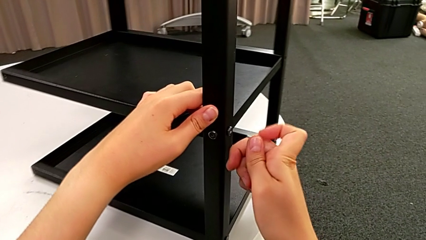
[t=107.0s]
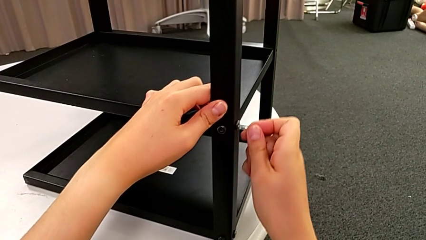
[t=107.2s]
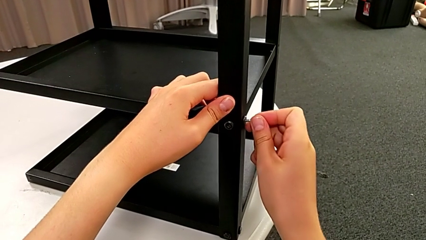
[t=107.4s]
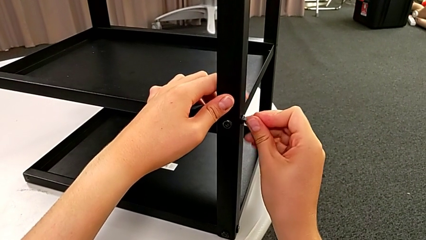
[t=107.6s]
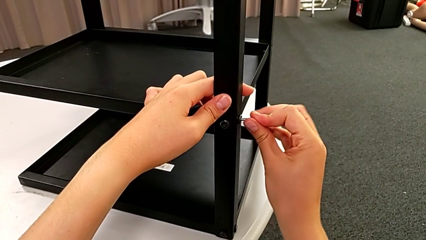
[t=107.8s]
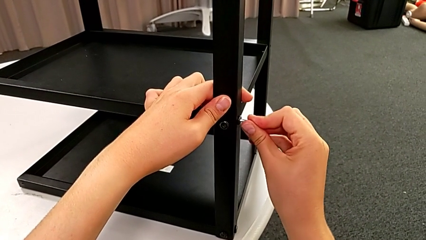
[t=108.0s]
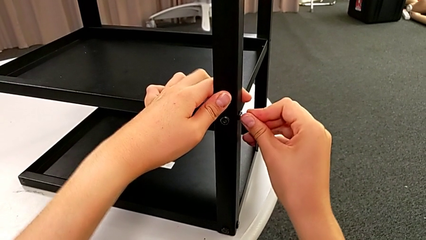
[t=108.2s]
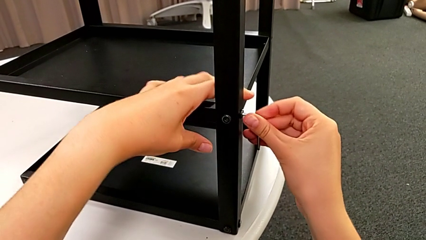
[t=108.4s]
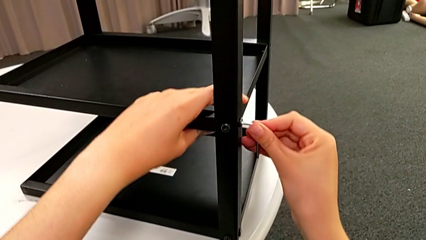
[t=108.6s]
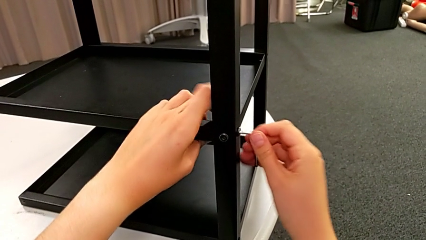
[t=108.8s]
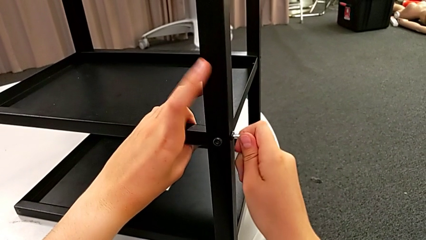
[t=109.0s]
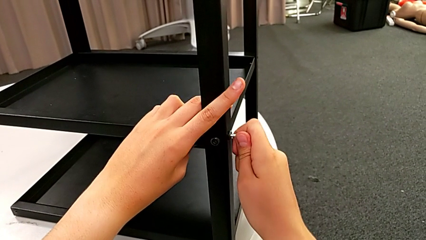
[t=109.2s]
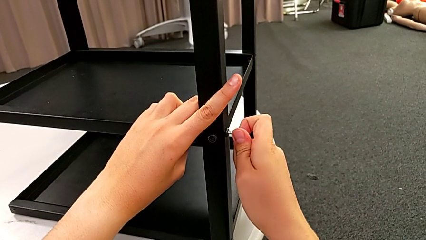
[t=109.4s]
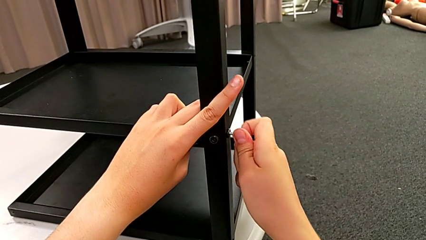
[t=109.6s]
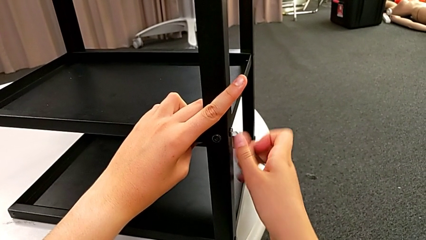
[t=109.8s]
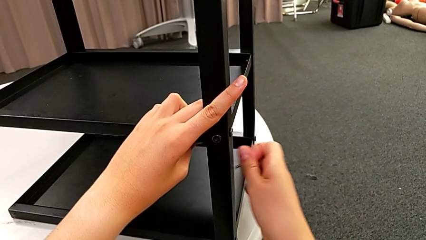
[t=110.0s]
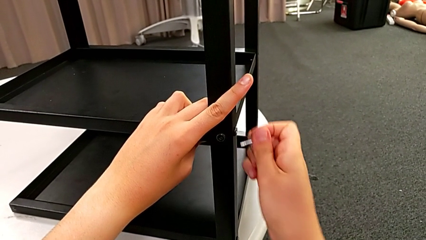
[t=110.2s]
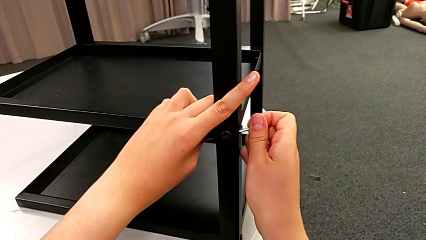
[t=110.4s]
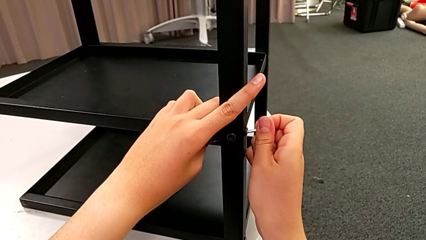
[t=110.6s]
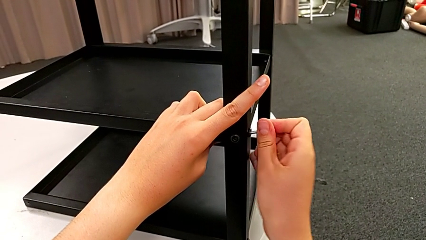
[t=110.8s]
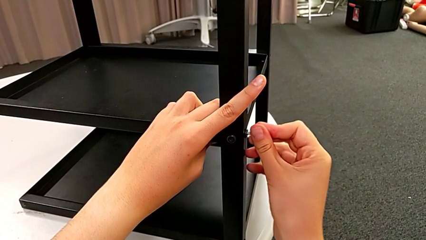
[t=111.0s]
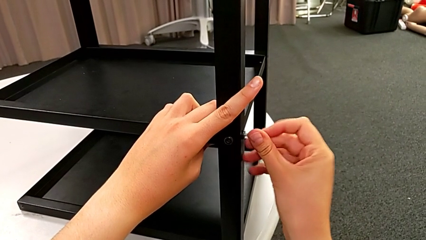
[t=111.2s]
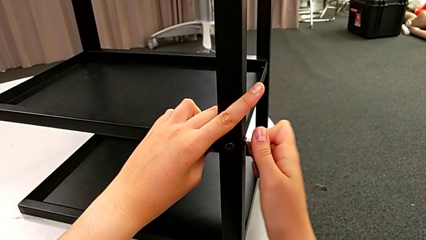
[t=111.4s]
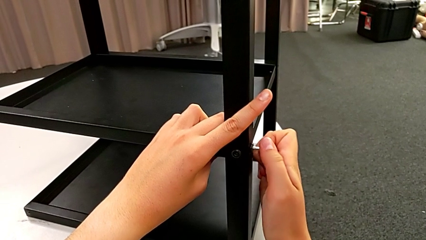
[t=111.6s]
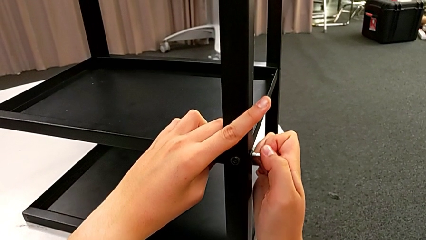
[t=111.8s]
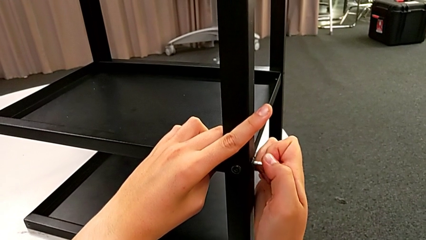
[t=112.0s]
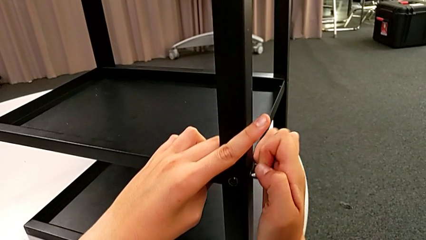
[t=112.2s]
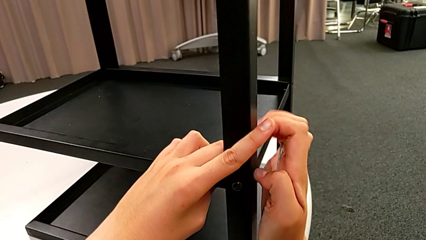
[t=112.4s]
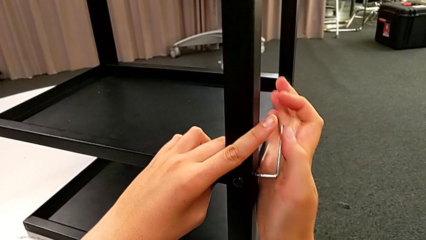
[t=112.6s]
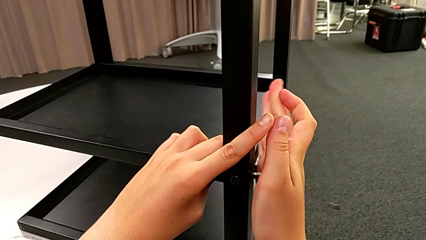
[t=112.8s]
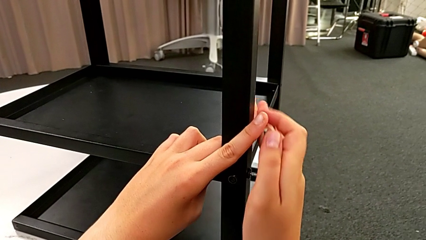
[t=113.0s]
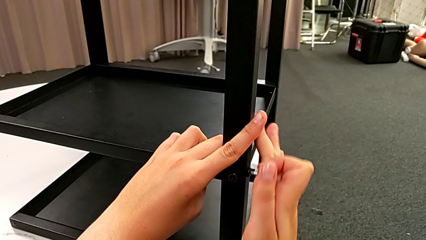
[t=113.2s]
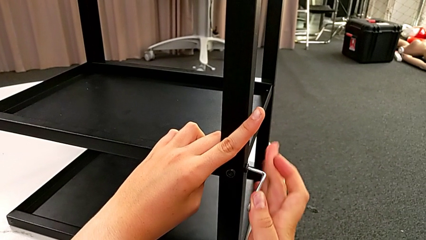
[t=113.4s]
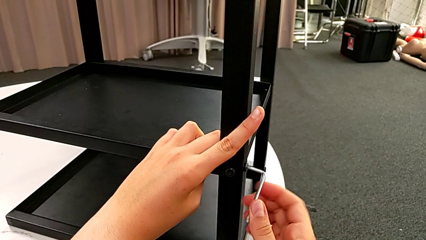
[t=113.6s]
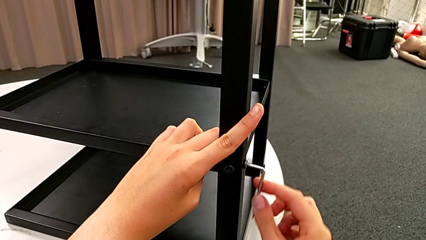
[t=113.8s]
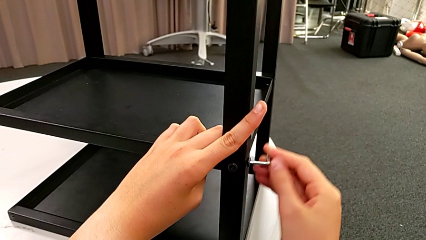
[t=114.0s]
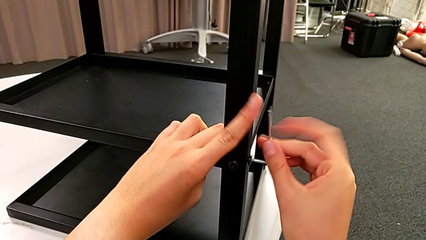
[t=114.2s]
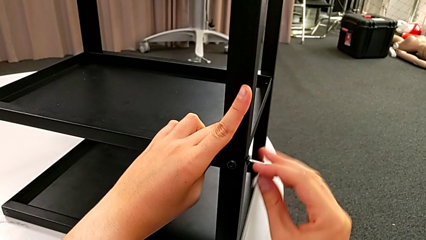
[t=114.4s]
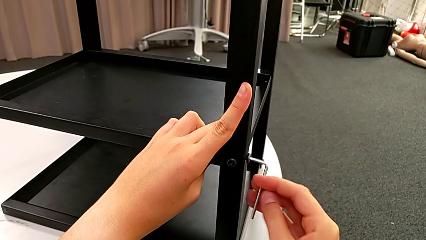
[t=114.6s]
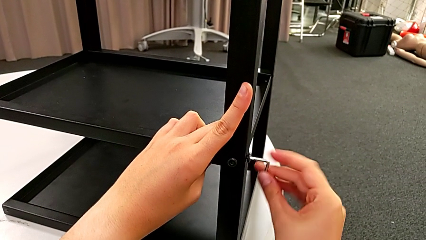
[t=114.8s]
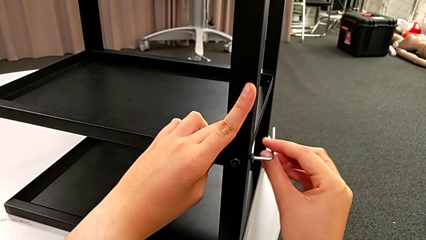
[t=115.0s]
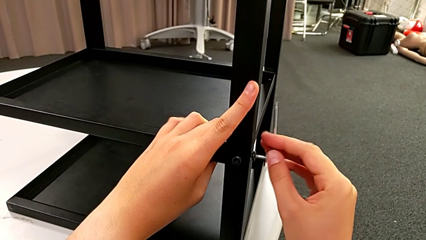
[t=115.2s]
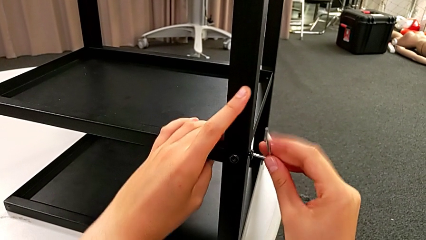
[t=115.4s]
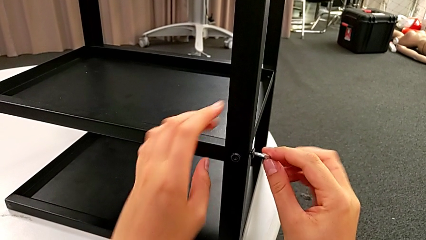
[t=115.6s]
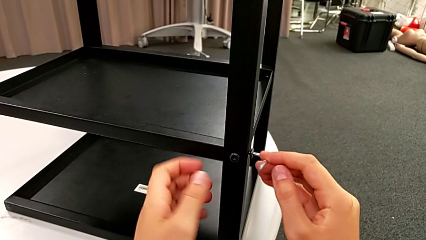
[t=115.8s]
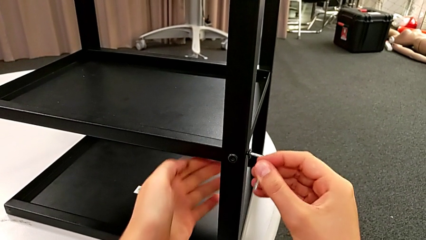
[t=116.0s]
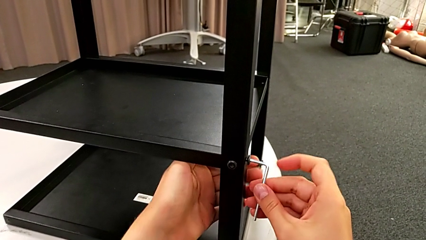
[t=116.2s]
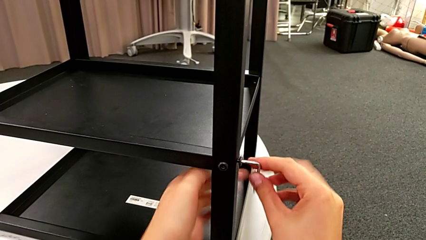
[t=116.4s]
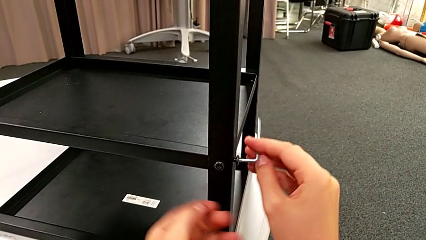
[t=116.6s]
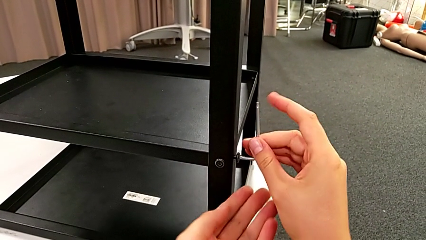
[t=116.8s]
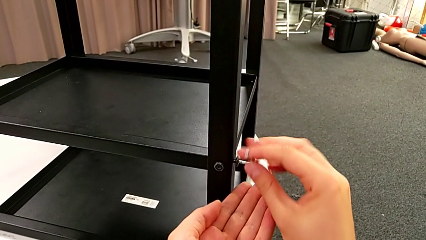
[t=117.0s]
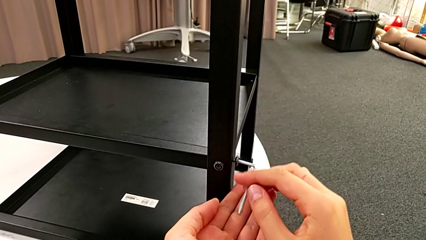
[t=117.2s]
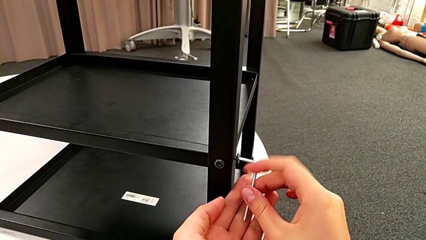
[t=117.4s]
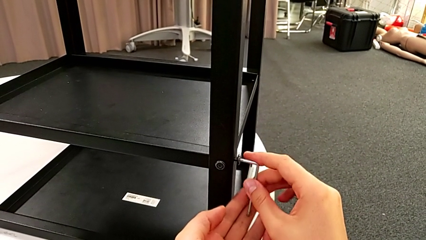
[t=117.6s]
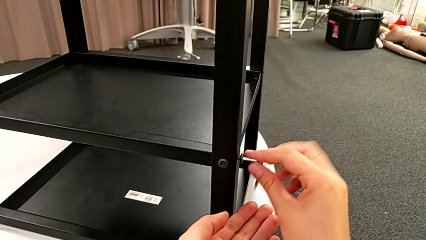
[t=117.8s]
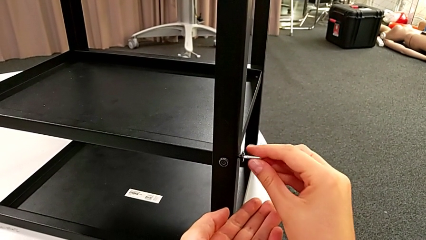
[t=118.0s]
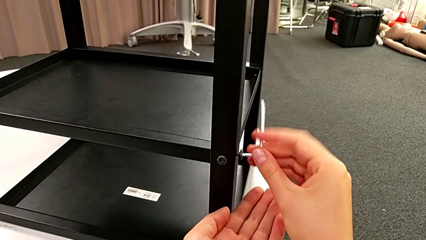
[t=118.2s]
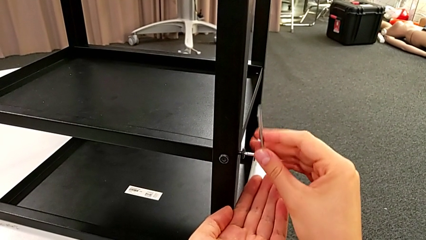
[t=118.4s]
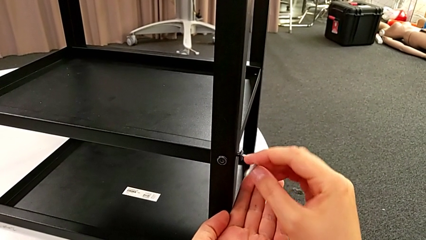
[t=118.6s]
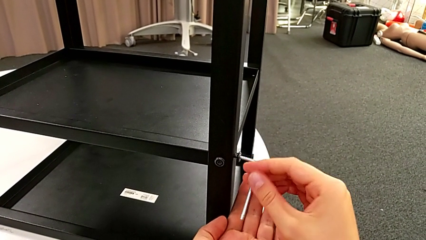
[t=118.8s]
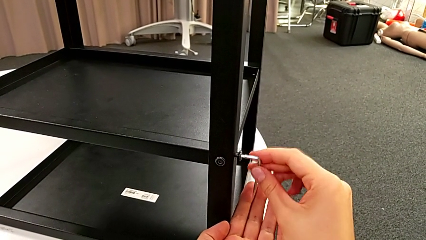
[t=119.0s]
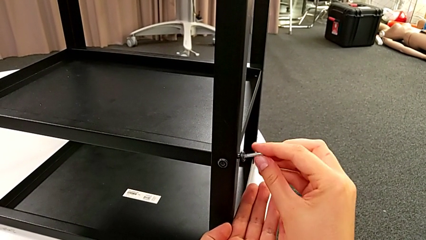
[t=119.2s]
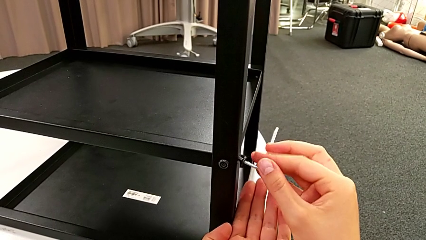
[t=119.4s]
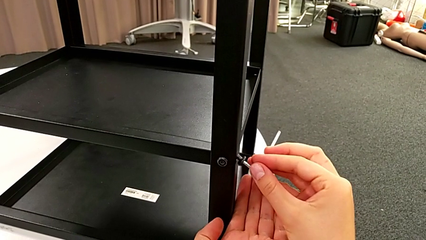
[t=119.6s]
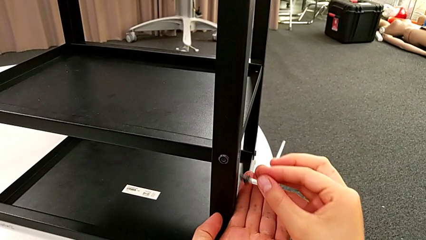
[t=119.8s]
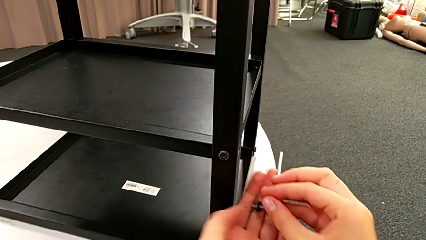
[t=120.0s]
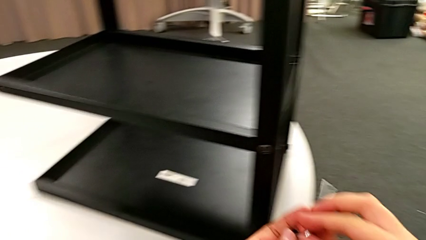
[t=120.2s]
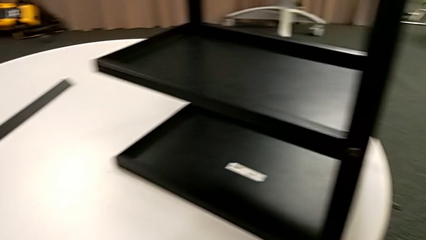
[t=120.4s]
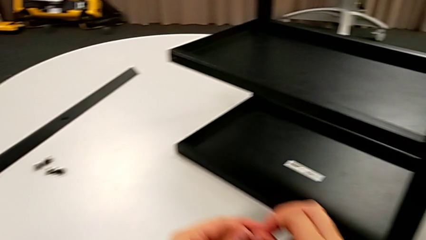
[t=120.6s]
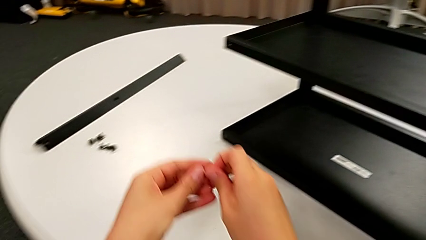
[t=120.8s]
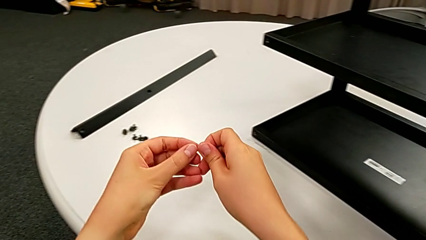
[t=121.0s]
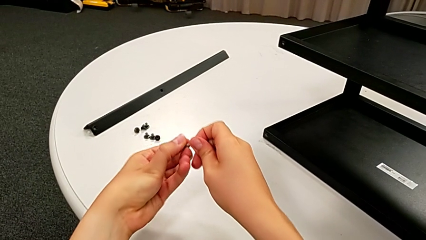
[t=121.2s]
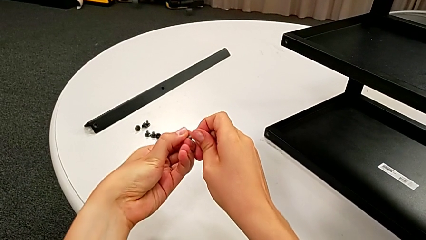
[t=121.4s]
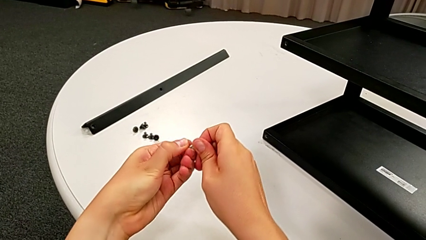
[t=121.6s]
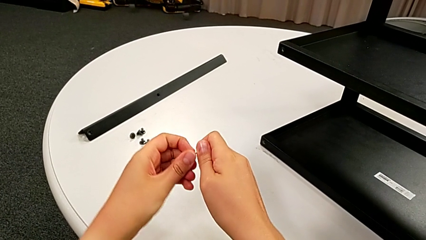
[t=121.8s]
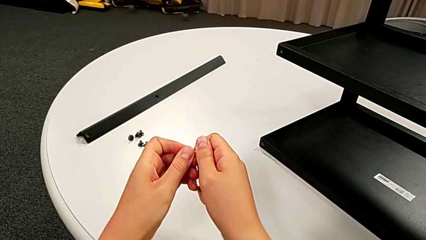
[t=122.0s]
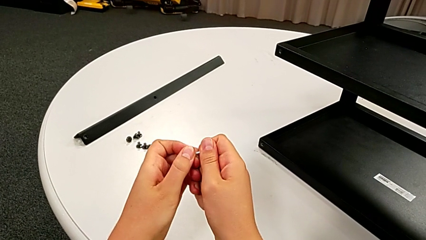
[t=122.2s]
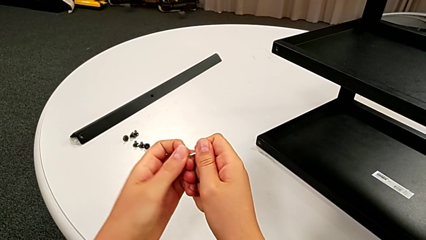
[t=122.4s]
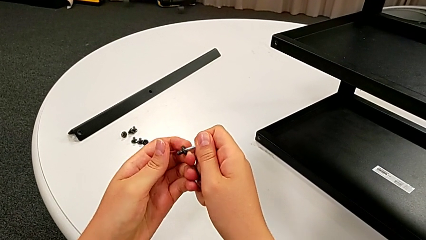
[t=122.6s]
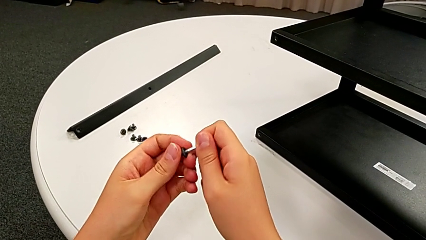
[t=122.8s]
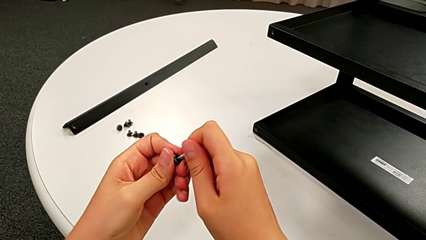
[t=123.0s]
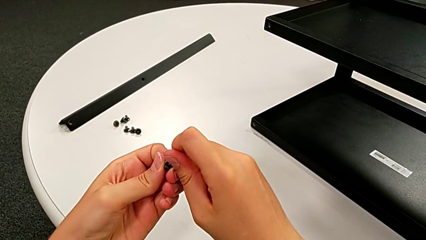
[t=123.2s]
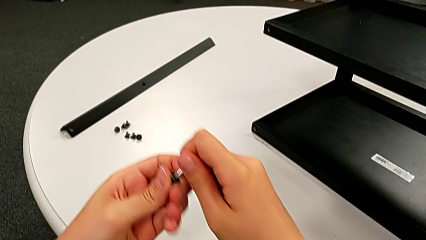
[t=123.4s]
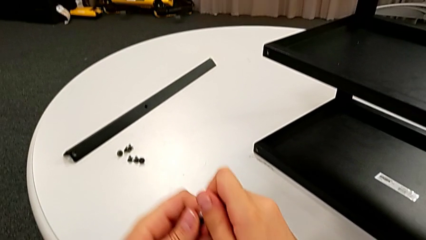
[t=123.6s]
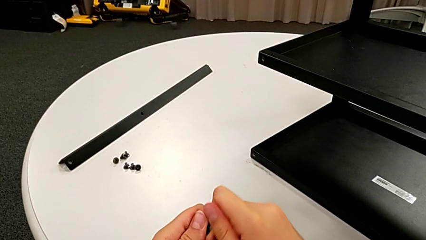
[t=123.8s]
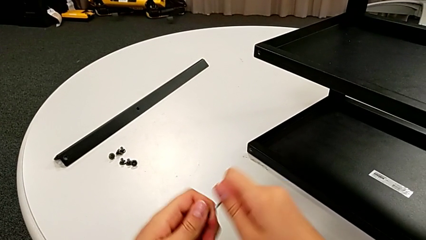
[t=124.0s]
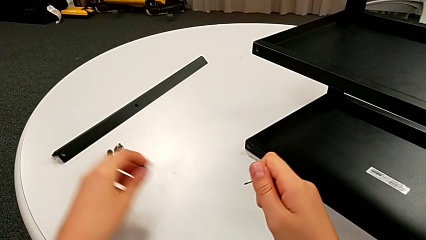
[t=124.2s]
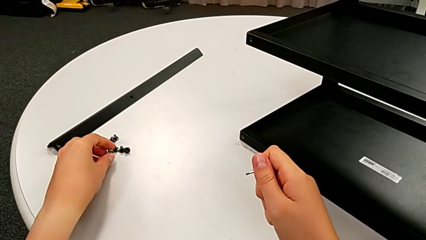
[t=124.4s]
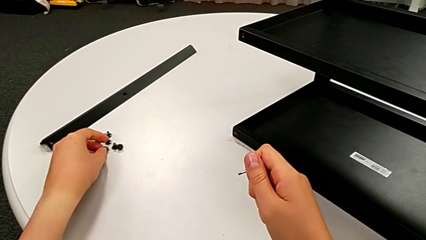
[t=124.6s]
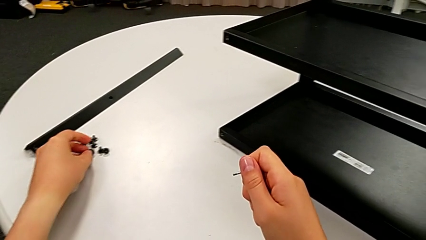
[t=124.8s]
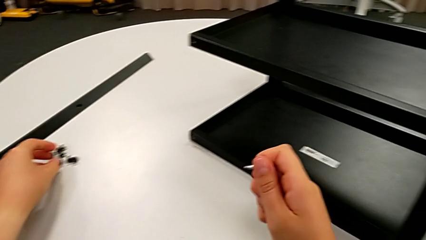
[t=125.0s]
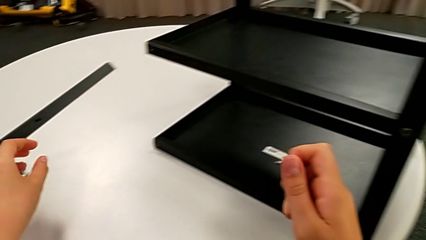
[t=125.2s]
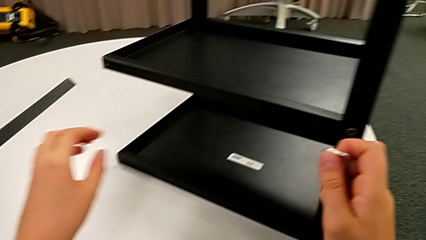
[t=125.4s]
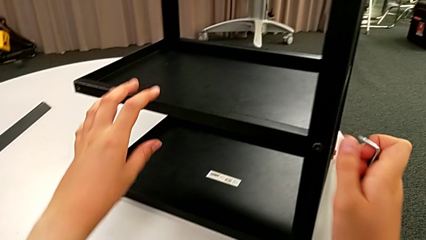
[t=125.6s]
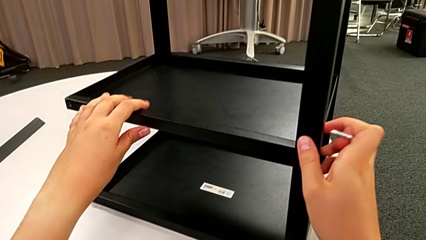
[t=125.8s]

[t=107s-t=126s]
The camera wearer is unscrewing a bottom hex socket head. They insert the Allen wrench, unscrew the bottom hex socket head, withdraw the hex socket head, grab it, withdraw it, place it and hold the Allen wrench.
